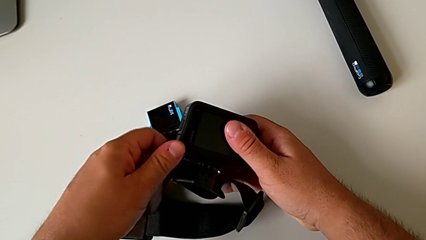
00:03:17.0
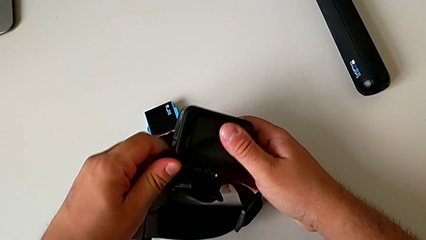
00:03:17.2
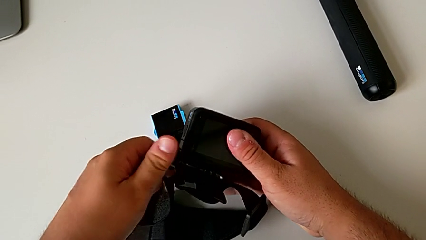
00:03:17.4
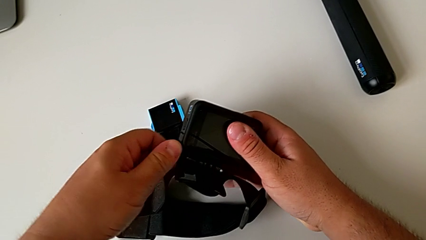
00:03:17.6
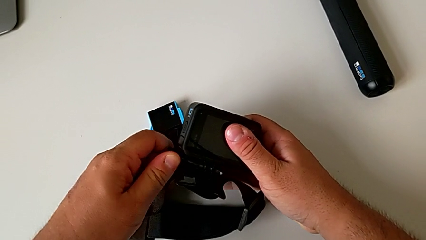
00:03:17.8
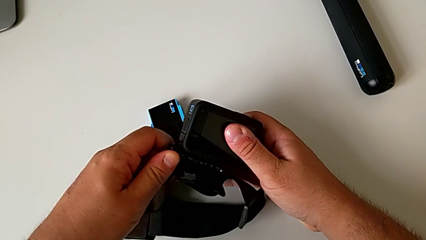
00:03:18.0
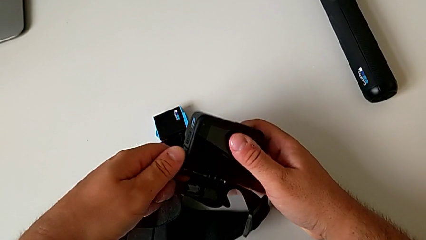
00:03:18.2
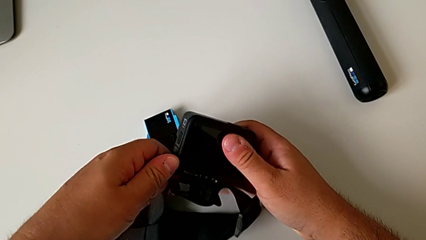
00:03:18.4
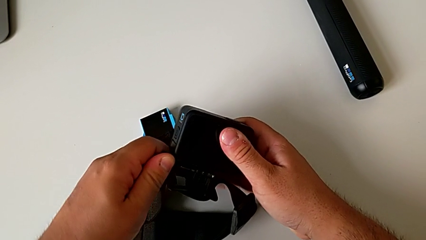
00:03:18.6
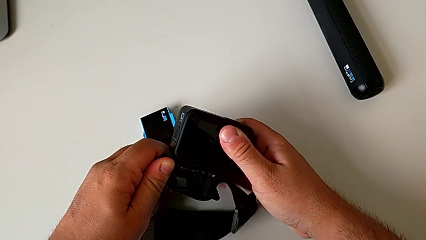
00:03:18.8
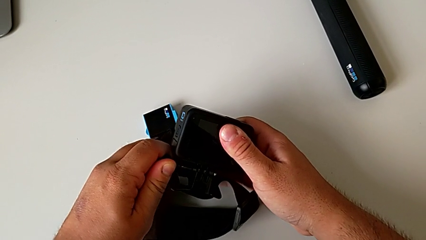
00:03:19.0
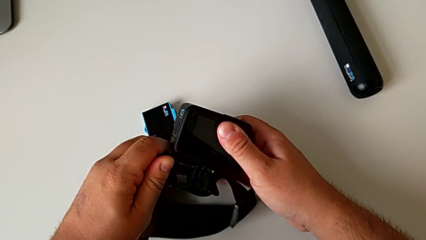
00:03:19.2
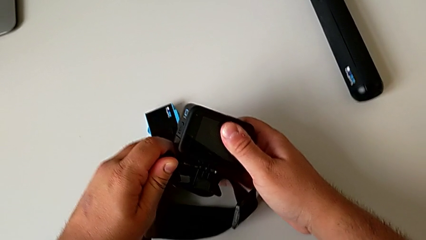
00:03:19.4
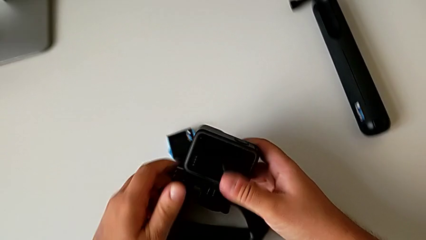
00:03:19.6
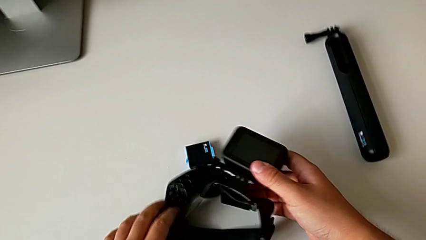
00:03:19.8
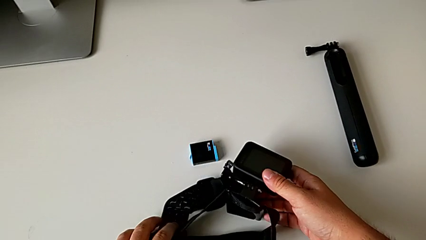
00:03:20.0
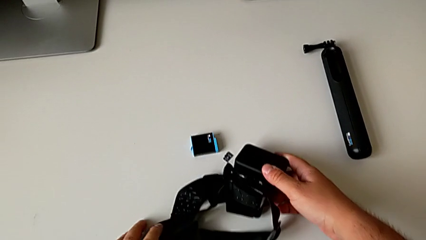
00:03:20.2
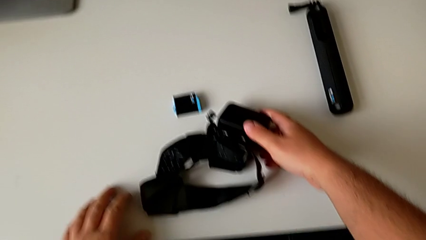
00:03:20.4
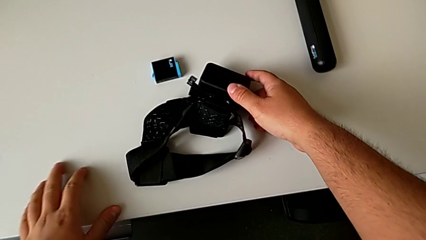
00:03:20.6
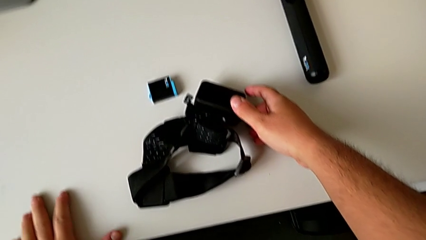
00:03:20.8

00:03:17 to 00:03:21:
The camera wearer is mounting the GoPro on the strap. They screw the screw and place the GoPro.

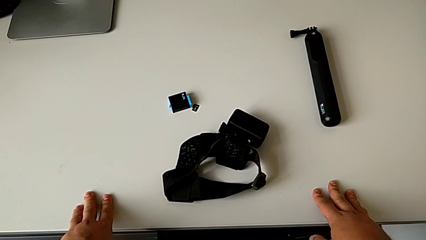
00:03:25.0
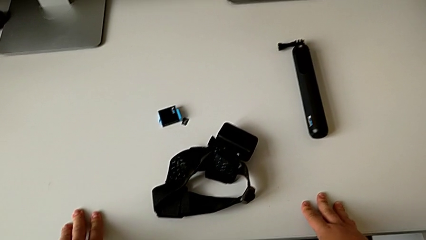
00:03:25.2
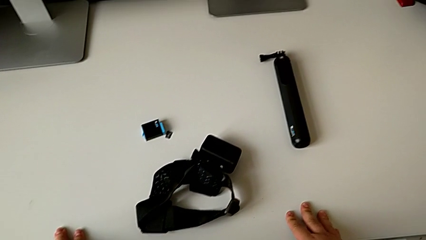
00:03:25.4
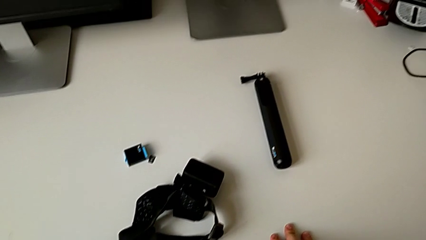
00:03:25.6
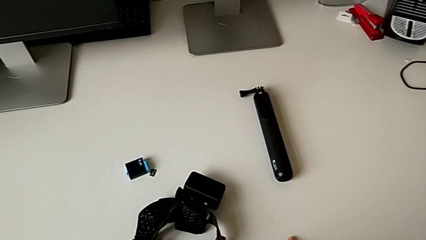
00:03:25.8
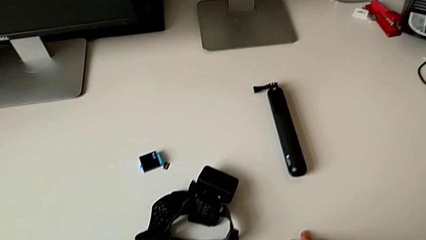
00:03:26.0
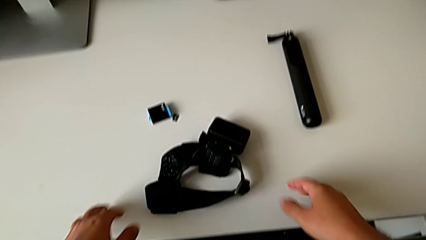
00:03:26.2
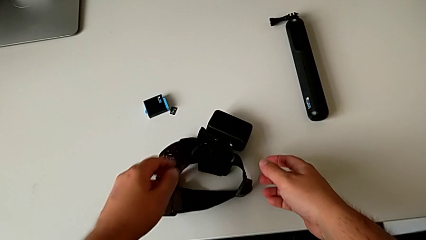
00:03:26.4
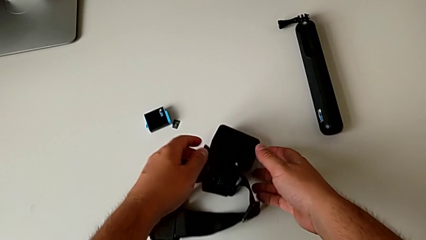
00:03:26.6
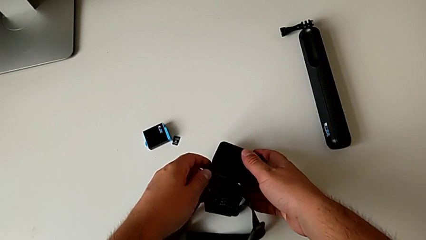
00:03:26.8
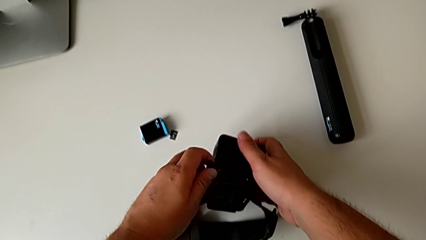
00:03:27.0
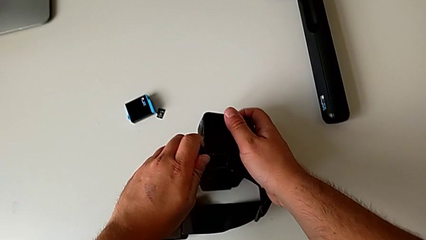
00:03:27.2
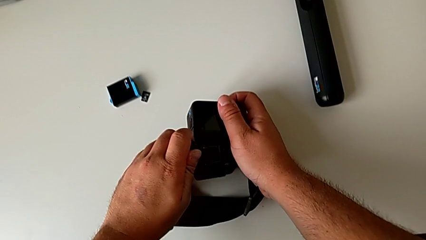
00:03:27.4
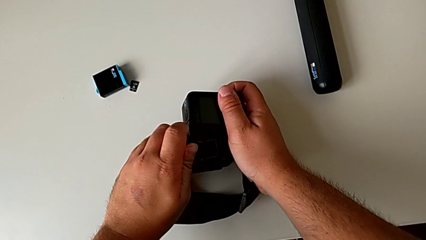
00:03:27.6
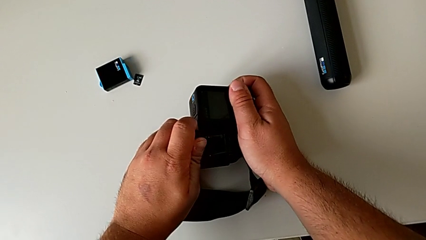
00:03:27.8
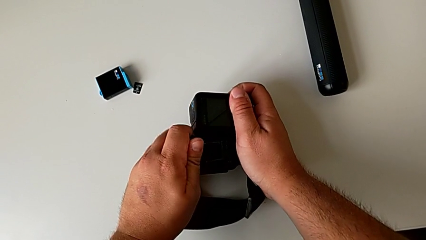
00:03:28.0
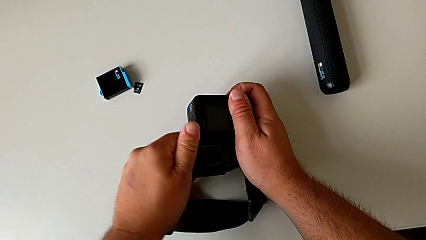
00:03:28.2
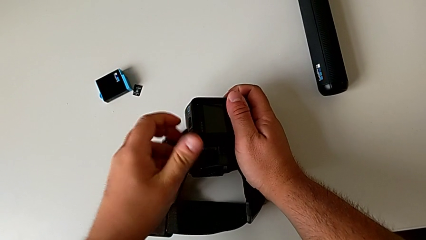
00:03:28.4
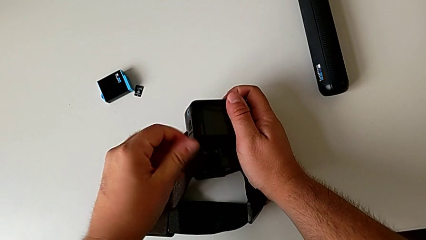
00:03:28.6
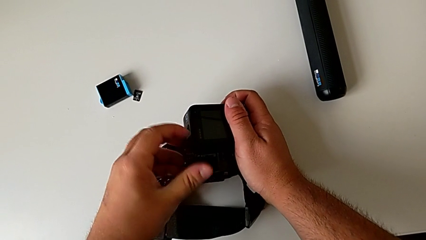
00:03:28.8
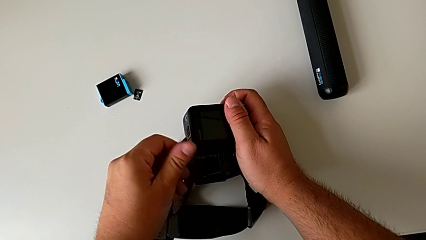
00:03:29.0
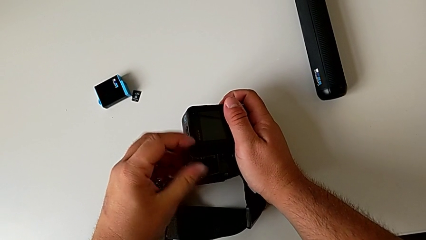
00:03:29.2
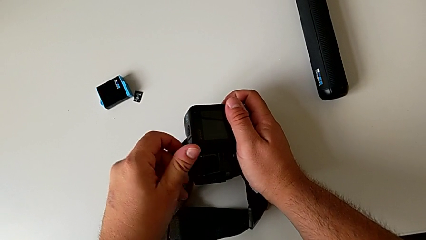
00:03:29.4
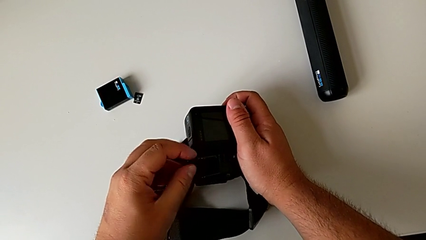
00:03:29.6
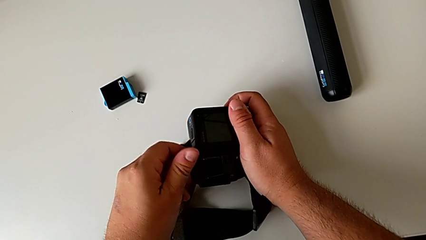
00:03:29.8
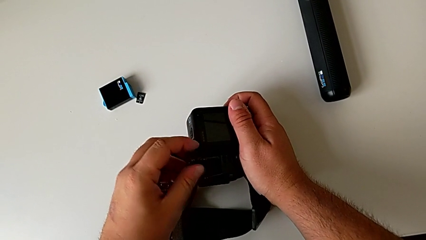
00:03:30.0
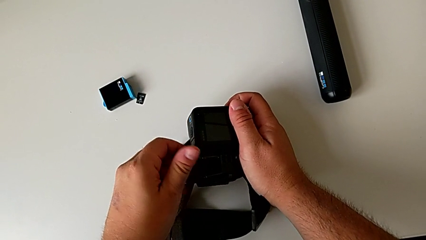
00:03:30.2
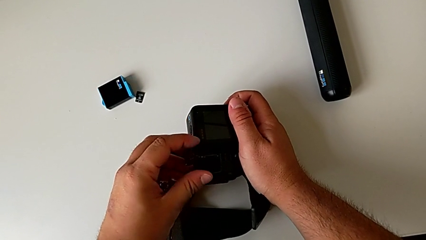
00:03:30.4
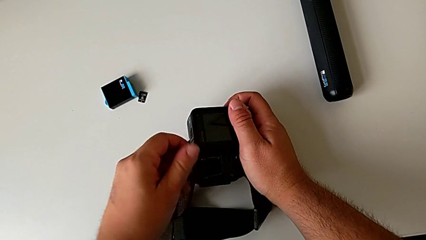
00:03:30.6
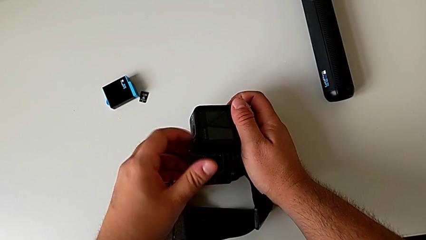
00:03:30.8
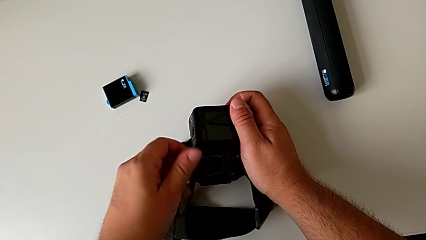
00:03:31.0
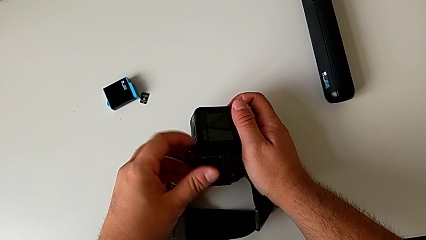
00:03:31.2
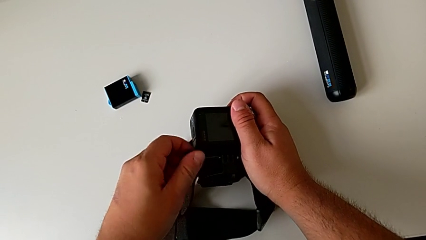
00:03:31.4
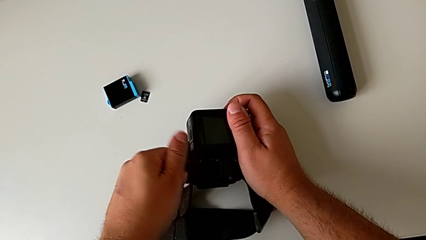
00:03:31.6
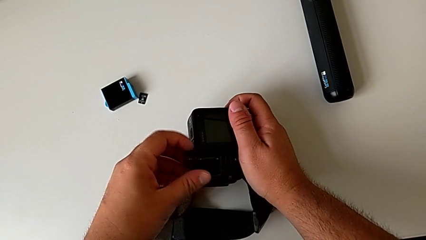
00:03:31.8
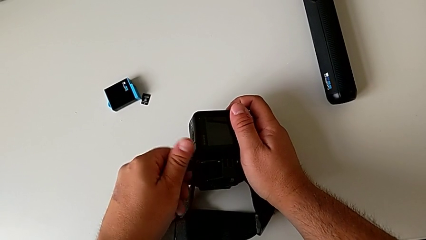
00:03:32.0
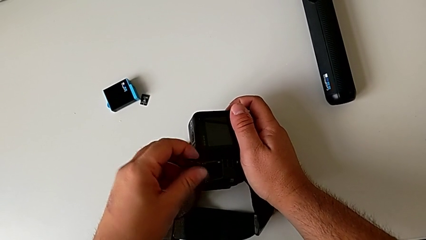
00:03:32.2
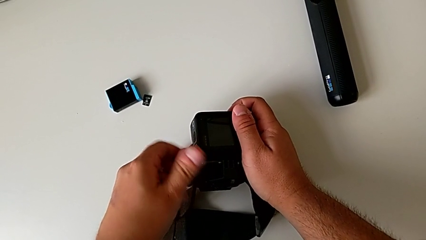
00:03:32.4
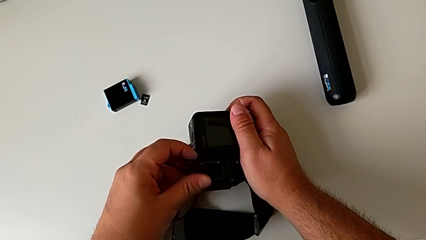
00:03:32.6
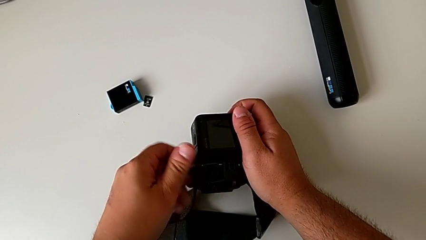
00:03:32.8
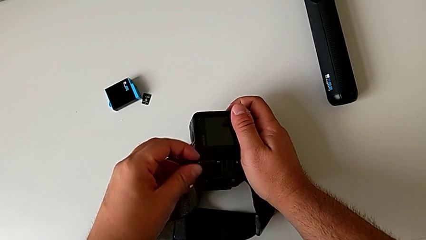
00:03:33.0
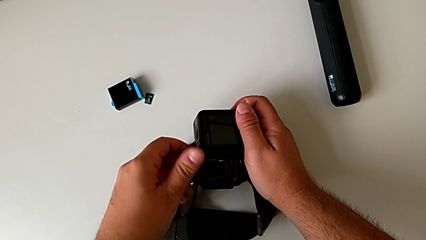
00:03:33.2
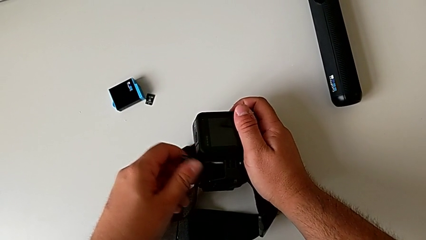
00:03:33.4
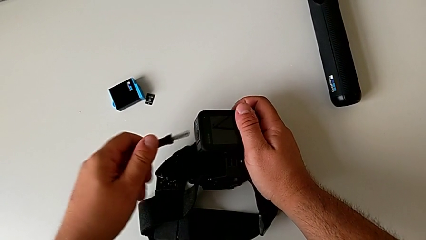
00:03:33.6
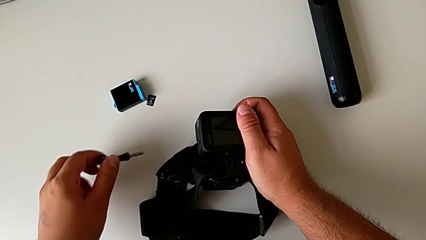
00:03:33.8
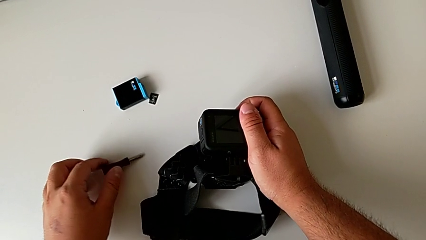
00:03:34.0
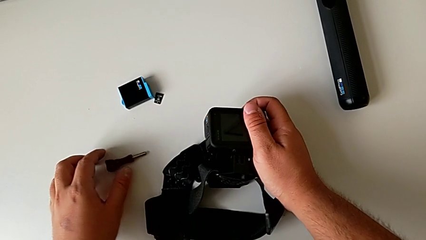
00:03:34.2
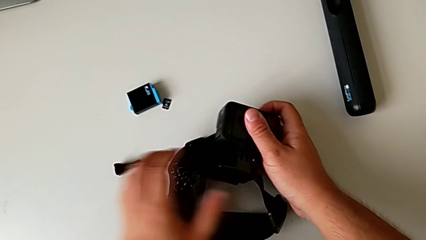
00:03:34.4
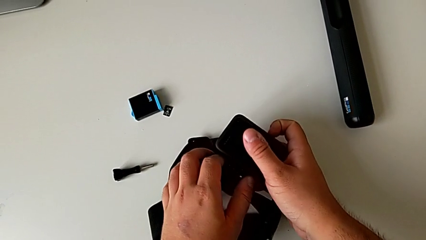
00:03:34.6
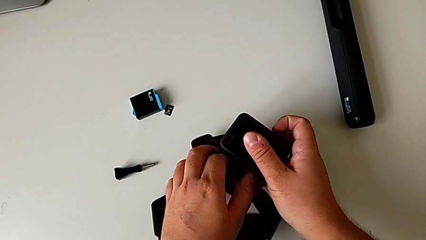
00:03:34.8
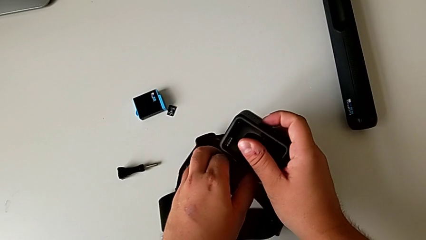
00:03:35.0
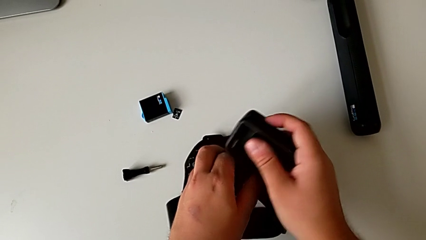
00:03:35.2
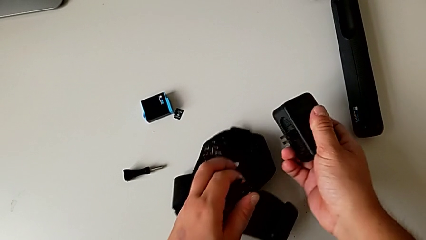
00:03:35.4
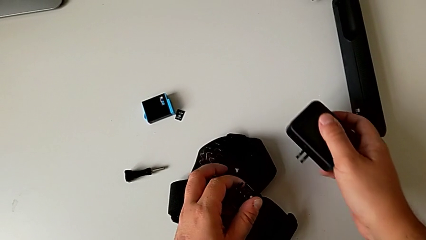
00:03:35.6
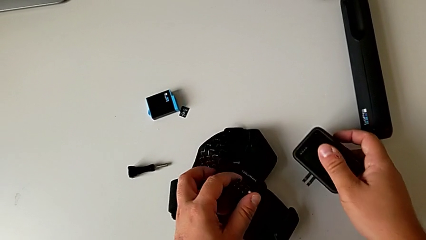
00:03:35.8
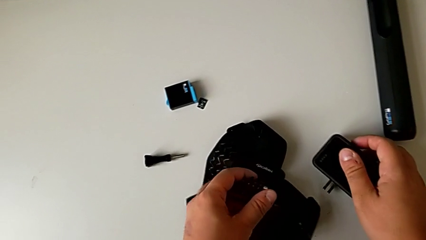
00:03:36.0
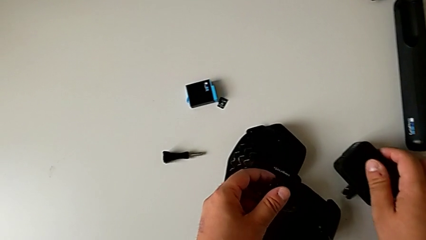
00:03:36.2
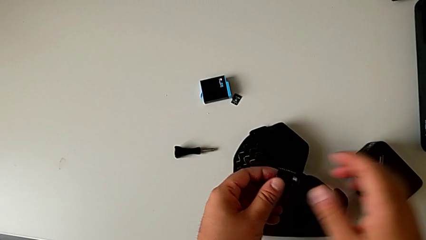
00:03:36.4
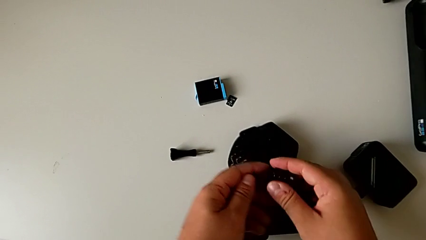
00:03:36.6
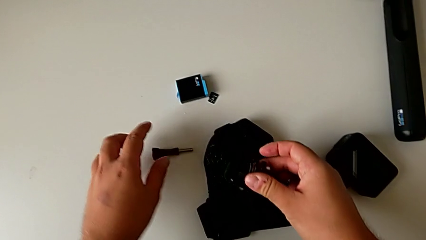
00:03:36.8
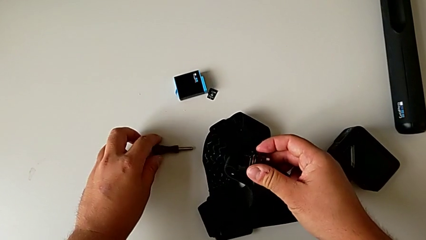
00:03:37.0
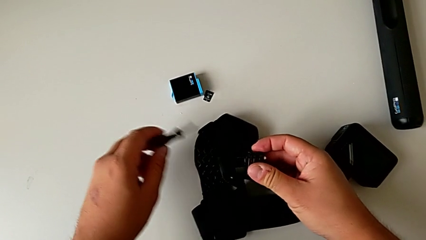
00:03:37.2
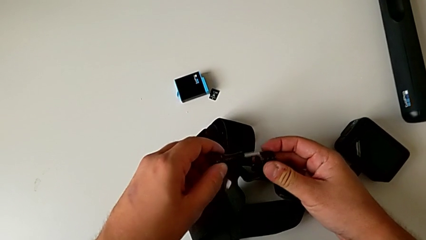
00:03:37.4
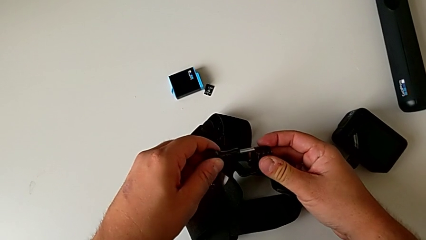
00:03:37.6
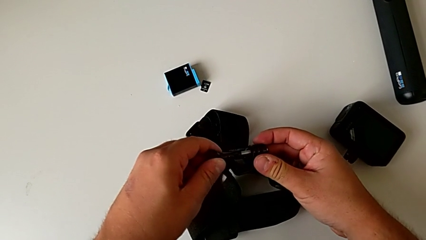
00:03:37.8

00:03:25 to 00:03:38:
The camera wearer is disassembling the GoPro from the strap. They lift the GoPro, grab the screw, unscrew it, place it, place the GoPro, grab the screw and insert it.
